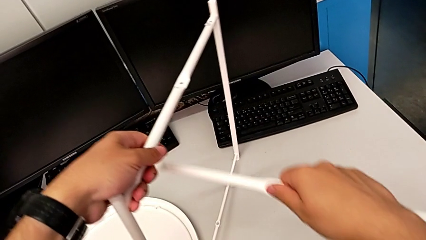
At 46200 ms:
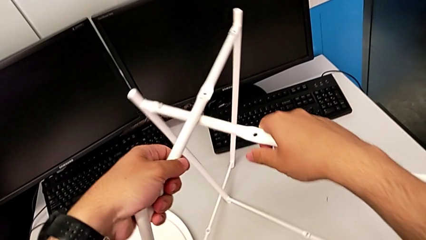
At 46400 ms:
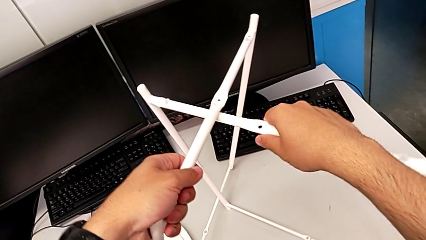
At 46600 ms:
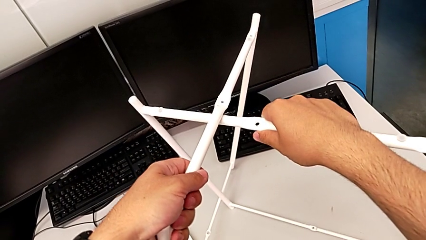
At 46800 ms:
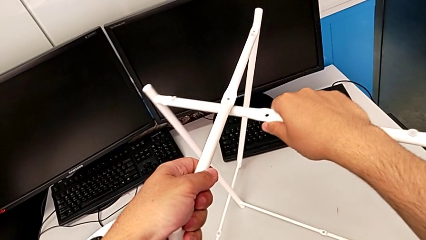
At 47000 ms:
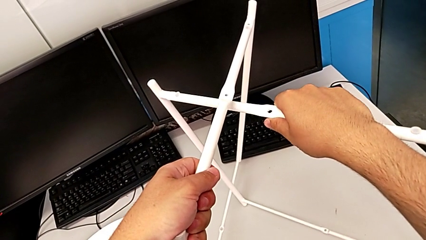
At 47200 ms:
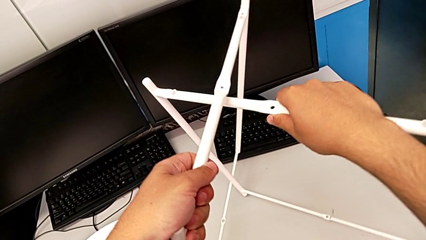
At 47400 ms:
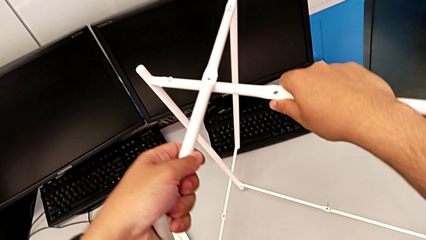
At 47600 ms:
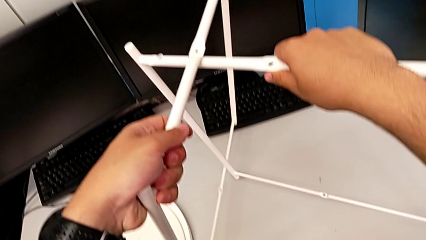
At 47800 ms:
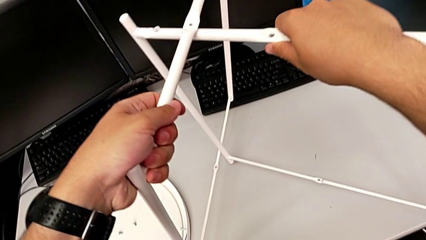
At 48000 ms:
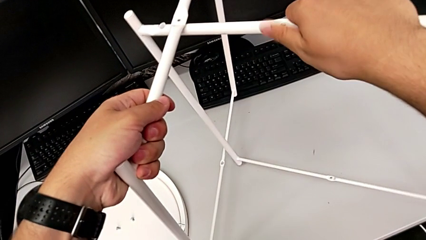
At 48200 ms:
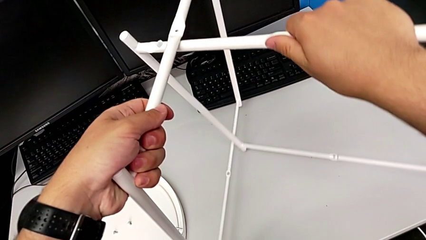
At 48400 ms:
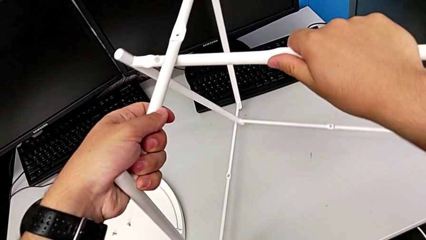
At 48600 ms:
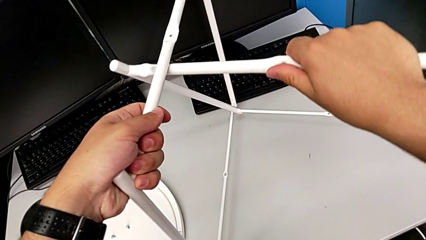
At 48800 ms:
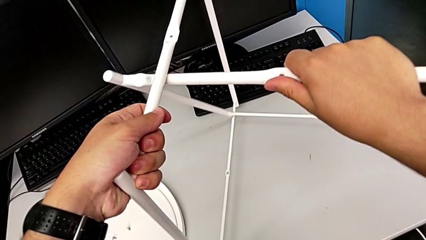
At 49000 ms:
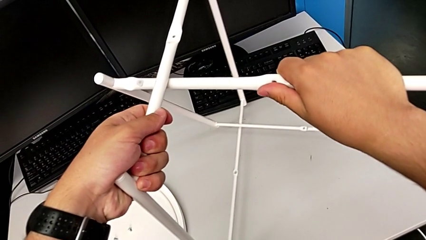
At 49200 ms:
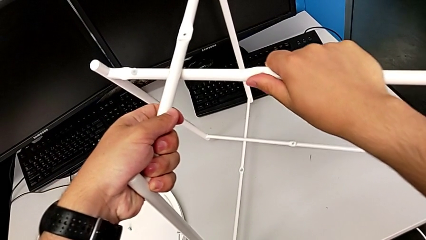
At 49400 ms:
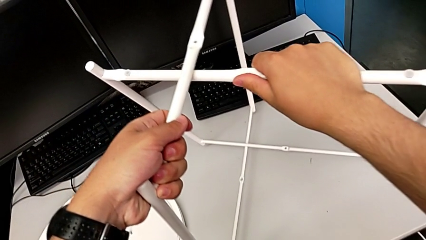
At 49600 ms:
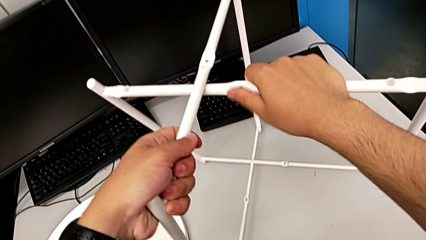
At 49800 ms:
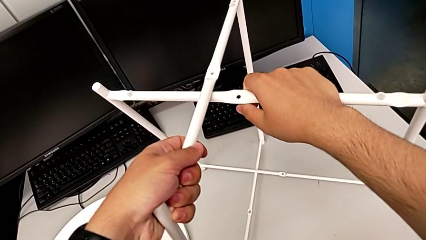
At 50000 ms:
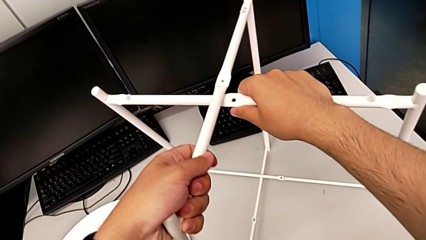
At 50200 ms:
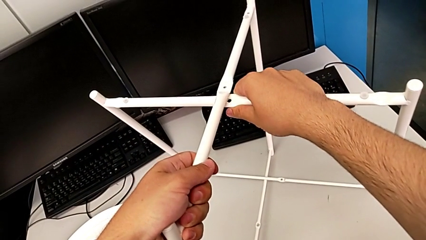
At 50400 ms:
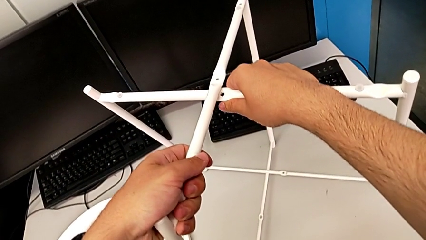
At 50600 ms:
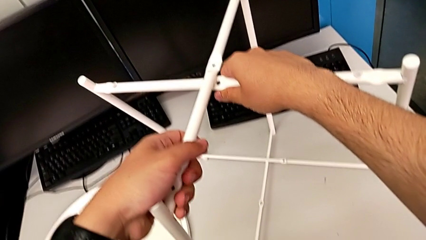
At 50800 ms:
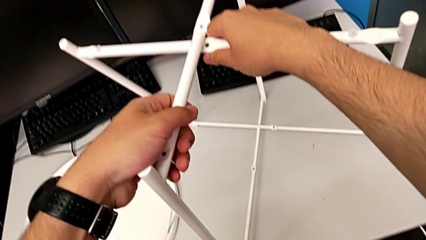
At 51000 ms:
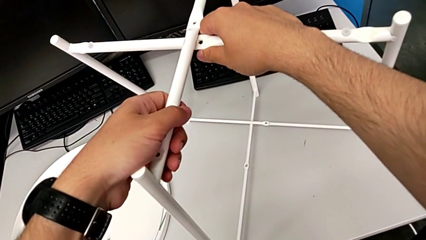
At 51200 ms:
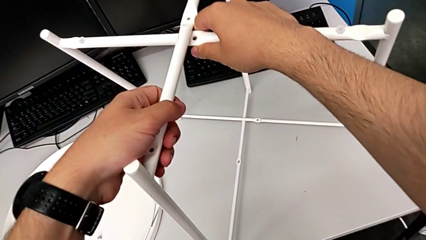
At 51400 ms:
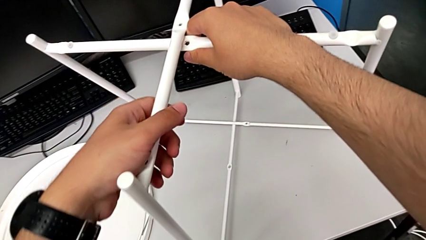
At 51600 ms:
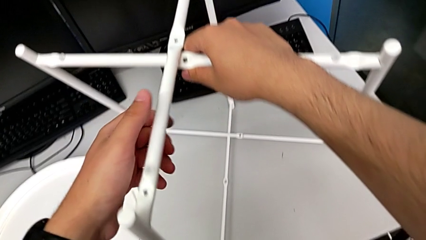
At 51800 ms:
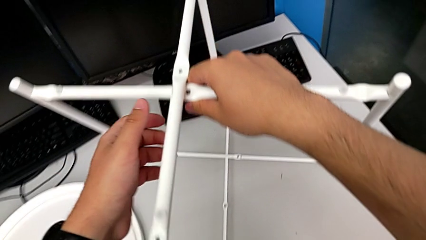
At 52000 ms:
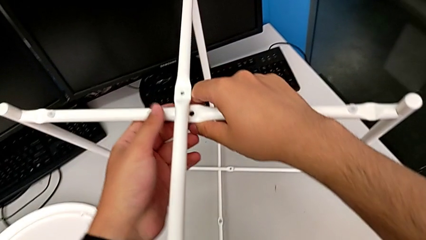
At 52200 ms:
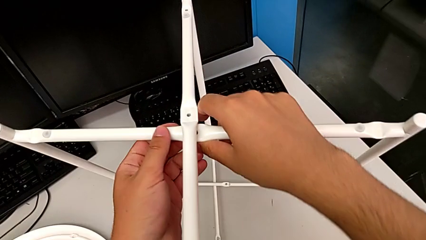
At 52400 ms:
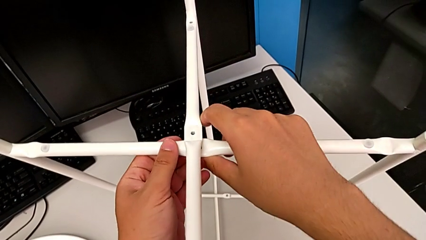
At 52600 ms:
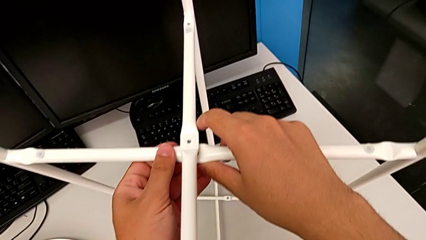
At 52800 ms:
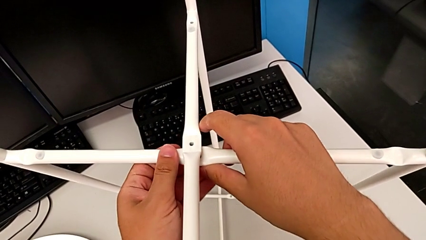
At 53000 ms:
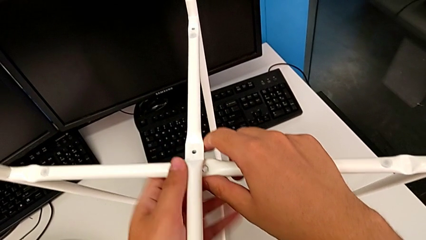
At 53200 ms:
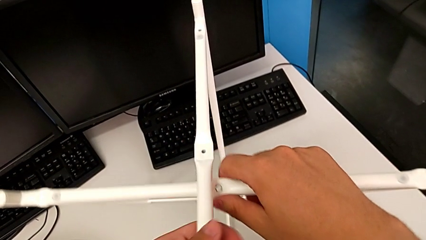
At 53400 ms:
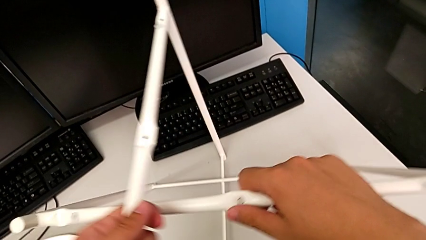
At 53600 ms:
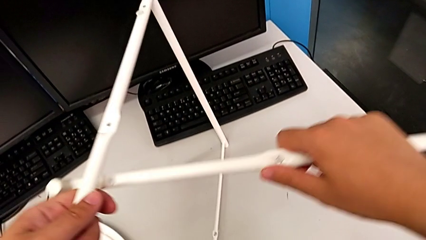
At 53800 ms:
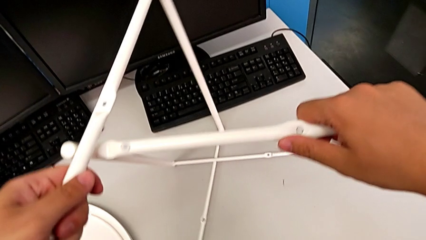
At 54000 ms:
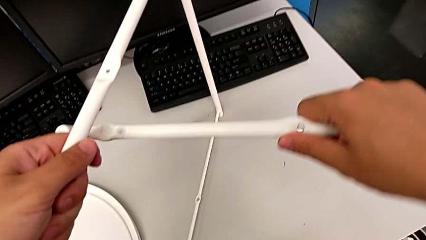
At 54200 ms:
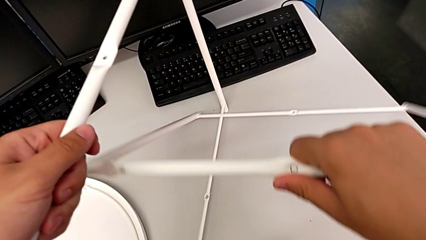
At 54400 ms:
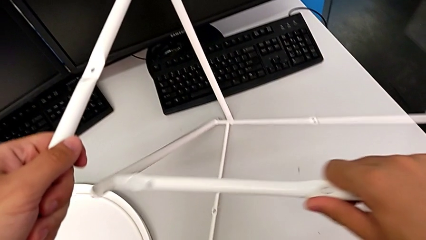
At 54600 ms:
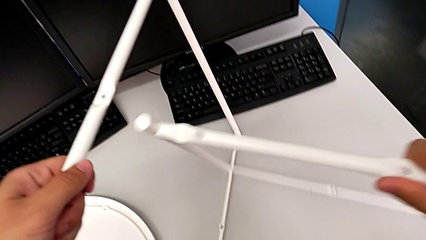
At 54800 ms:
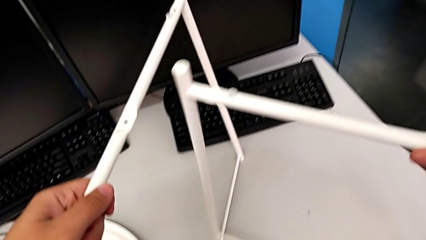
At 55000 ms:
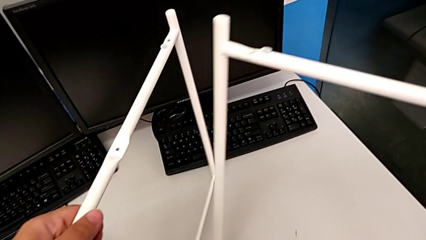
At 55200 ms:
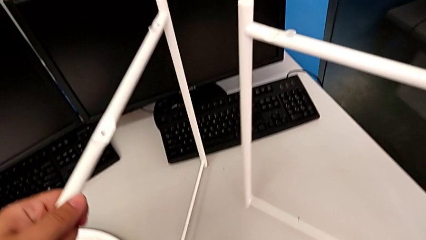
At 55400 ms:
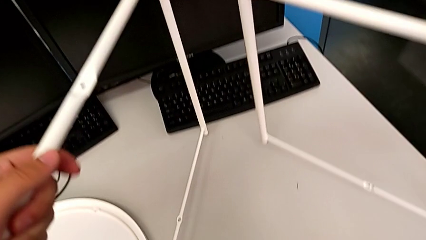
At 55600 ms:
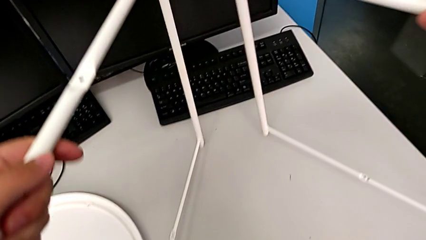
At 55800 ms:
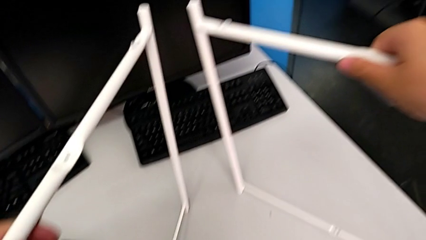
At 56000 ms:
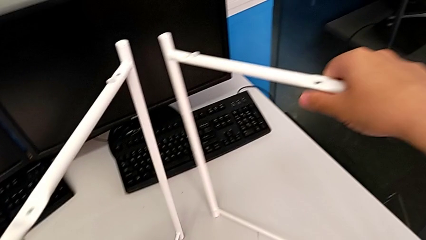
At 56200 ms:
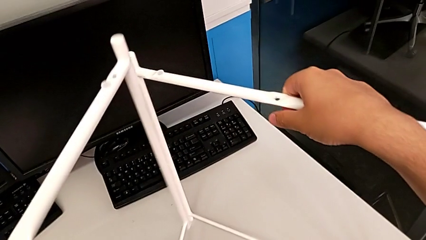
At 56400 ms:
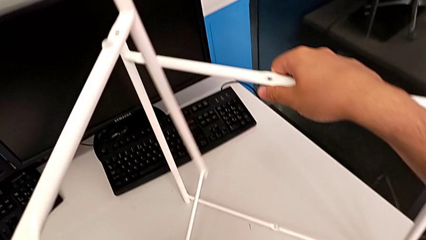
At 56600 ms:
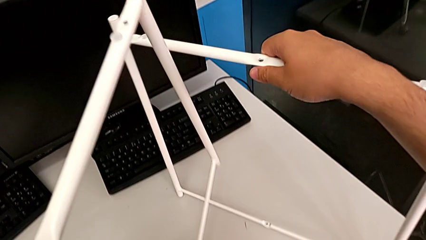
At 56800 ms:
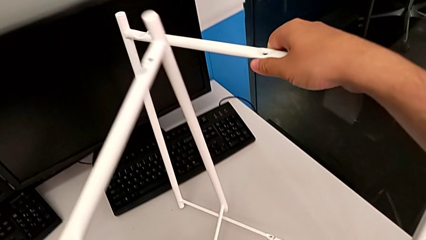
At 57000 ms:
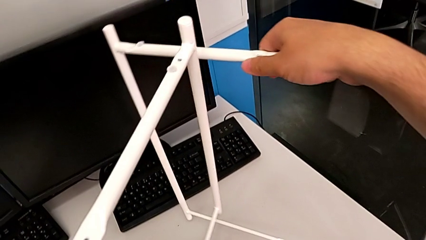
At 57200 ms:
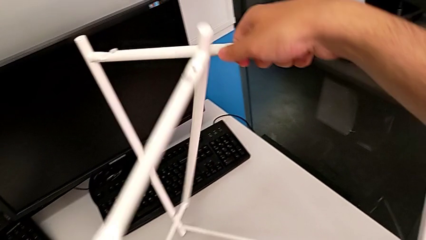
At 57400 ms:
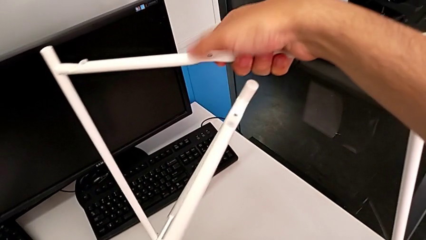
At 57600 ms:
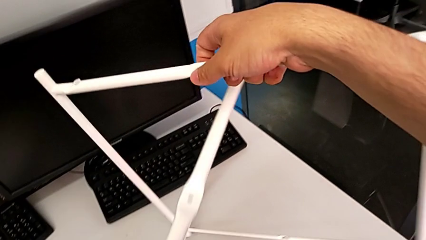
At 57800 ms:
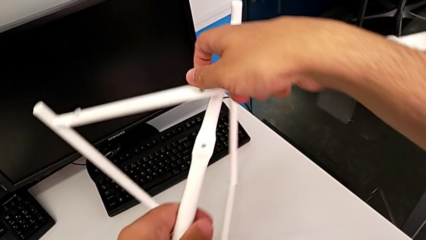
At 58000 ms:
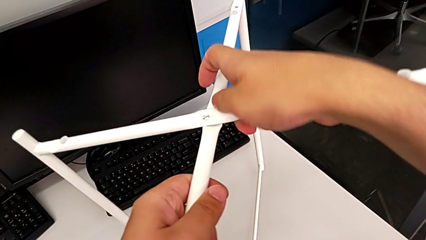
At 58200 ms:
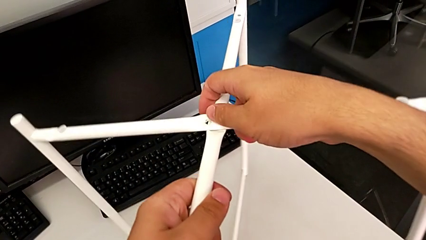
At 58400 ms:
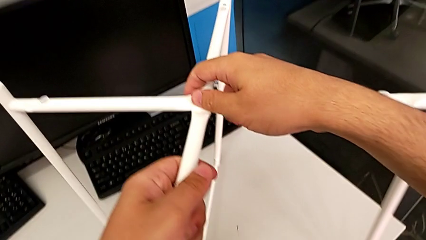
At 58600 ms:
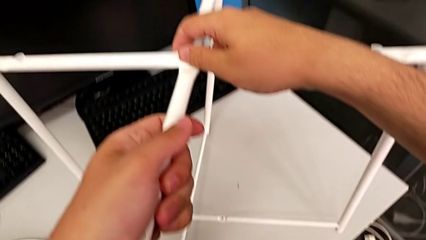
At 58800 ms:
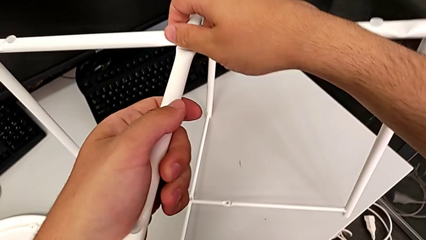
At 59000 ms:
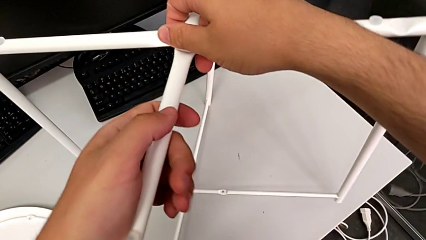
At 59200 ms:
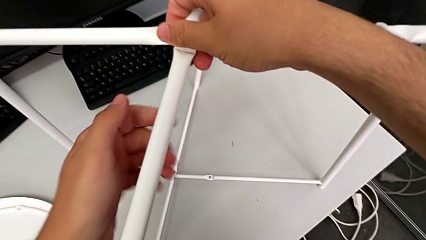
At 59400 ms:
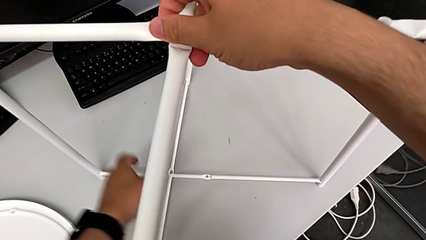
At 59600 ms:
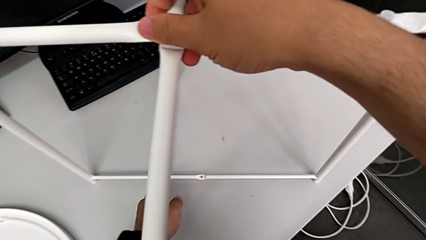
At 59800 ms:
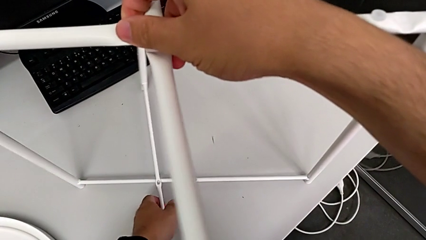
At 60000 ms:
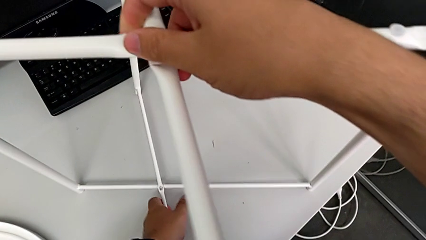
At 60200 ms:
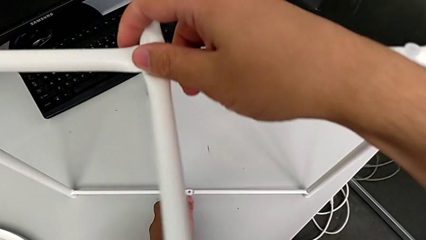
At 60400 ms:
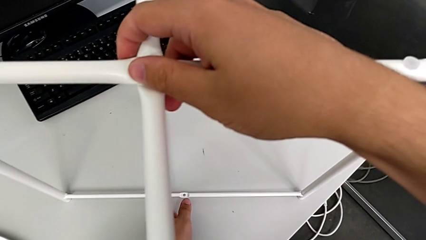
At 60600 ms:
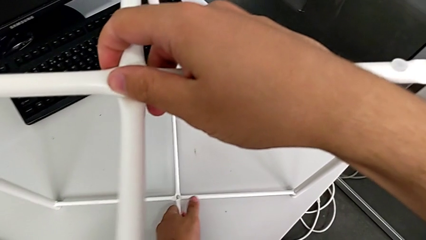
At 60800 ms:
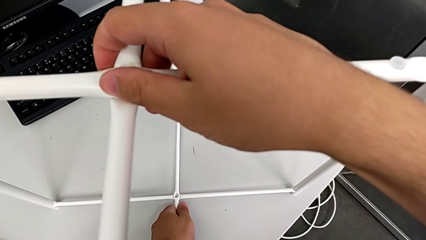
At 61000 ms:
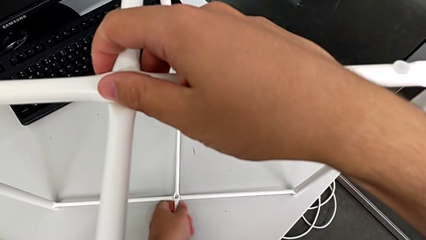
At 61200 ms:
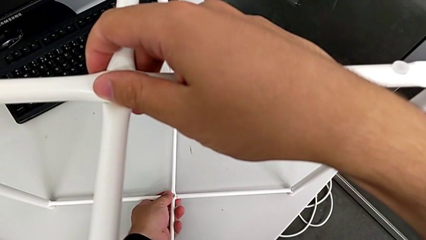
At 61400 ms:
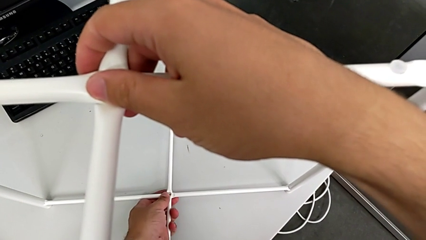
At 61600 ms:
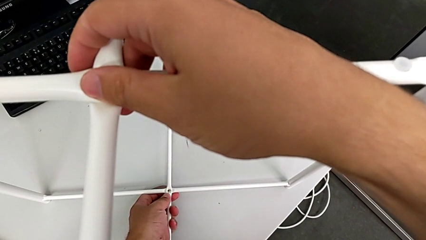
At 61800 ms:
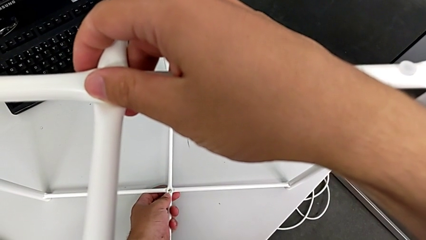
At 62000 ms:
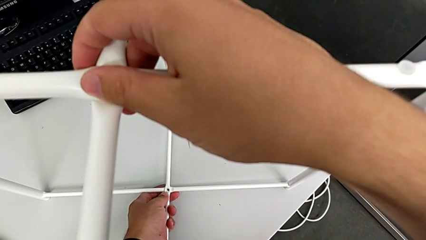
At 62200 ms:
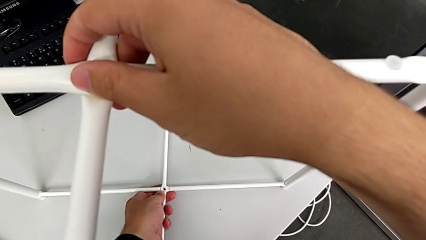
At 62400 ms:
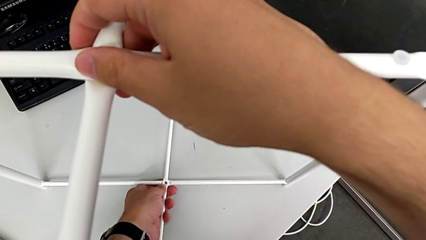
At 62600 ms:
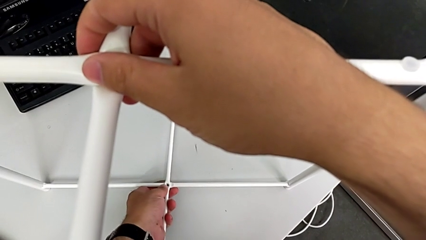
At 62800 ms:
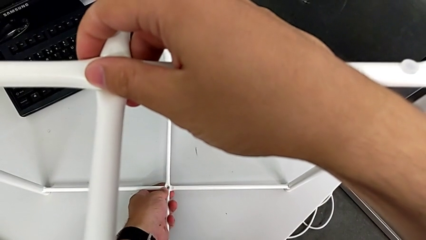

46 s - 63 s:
The camera wearer is assembling the legs together. They align the leg twice, withdraw it, place it, align it, place it and align it twice.
